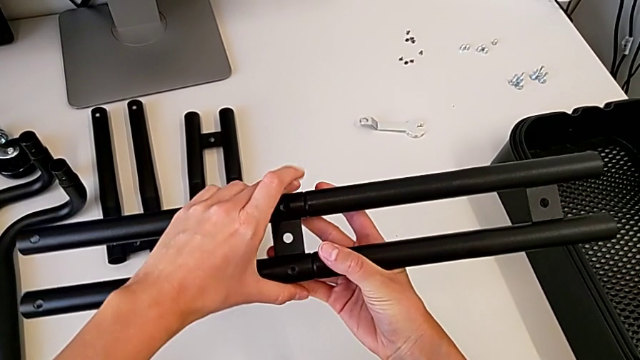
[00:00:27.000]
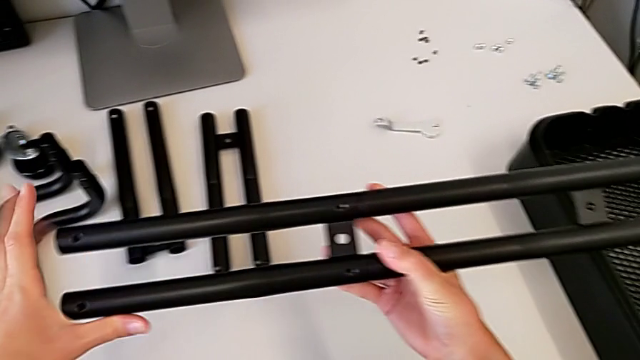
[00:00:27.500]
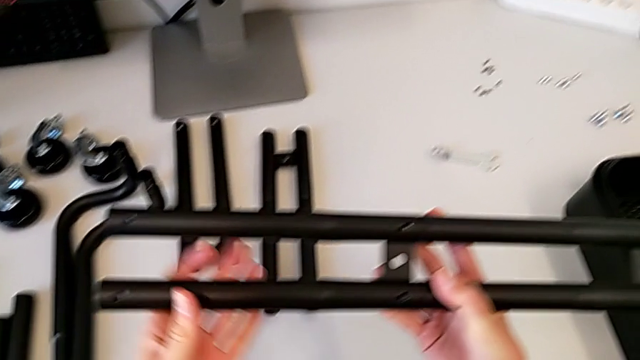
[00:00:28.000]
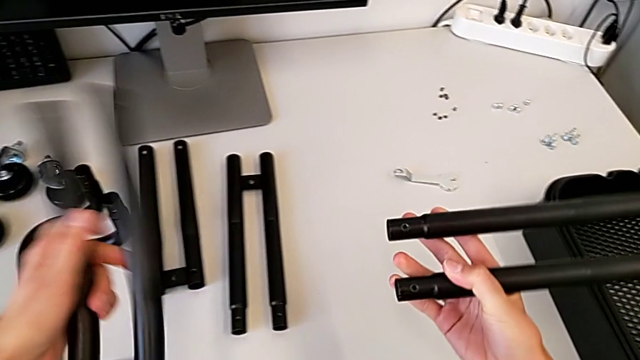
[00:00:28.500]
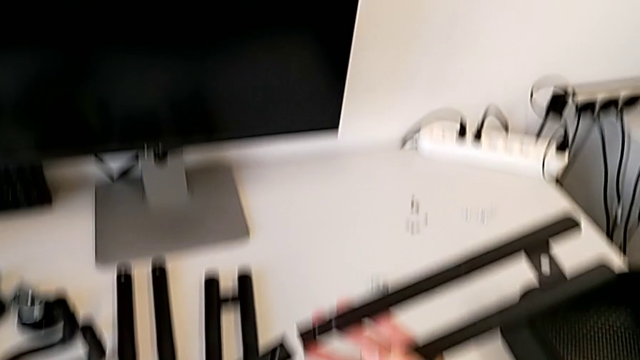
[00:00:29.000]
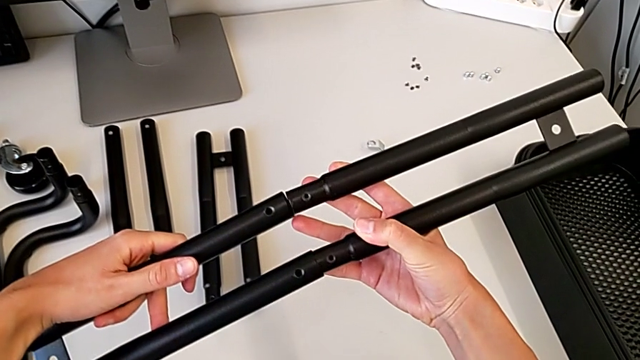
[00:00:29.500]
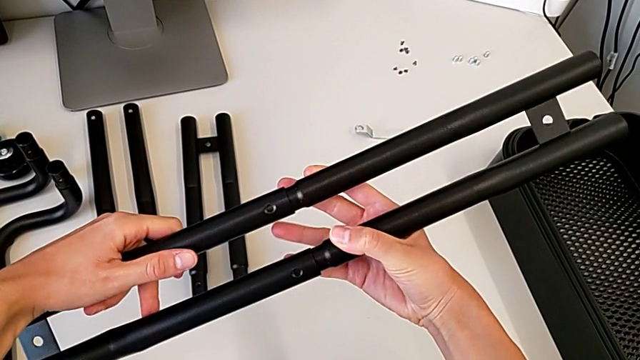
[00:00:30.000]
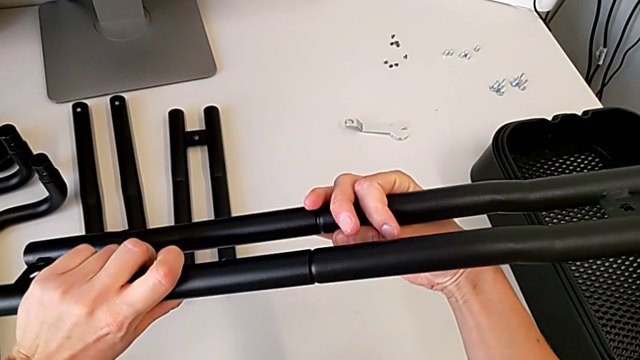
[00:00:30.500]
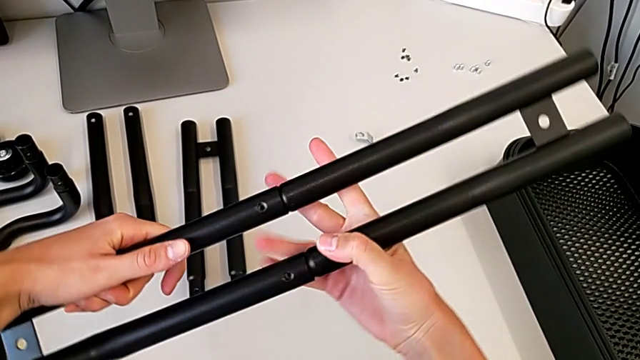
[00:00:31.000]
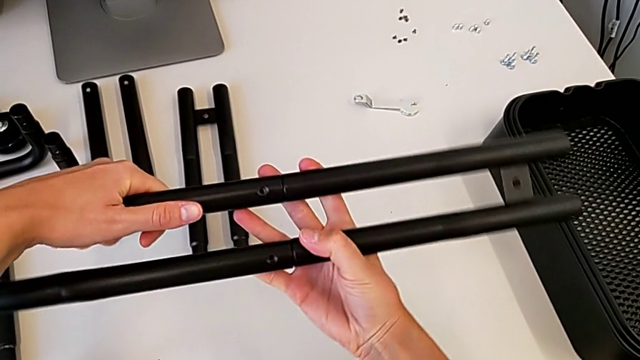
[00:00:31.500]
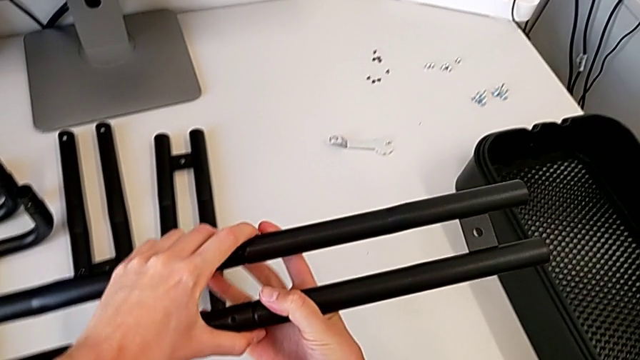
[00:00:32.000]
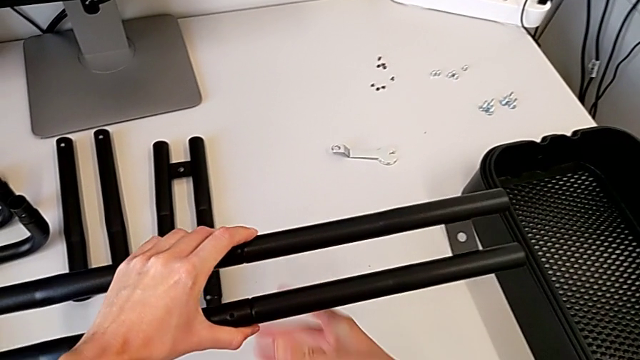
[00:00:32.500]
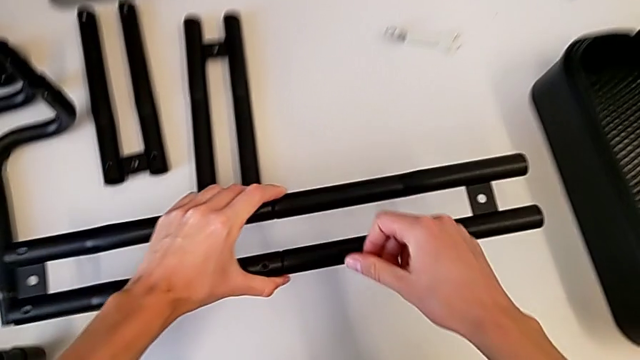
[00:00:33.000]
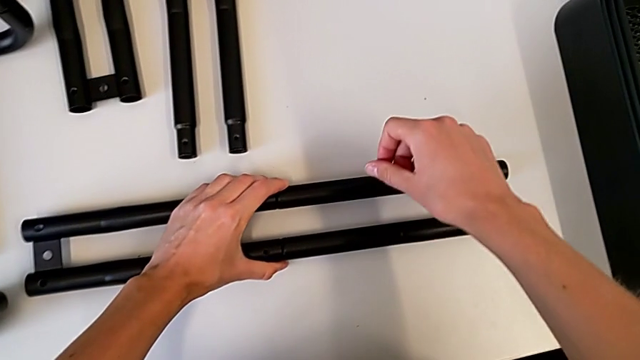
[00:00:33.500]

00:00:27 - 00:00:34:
The camera wearer is assembling the first bar leg. They withdraw the leg, assemble the first leg and place it.

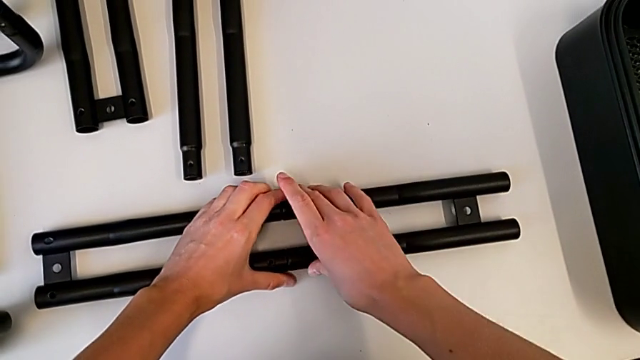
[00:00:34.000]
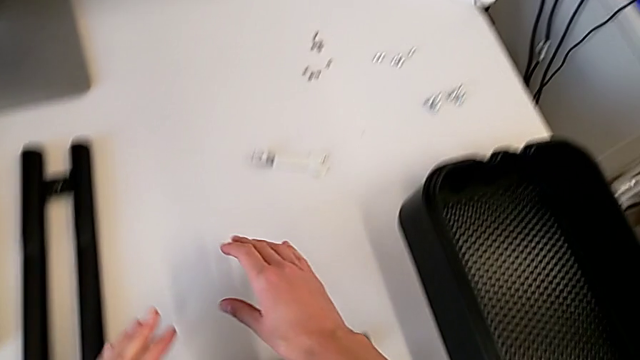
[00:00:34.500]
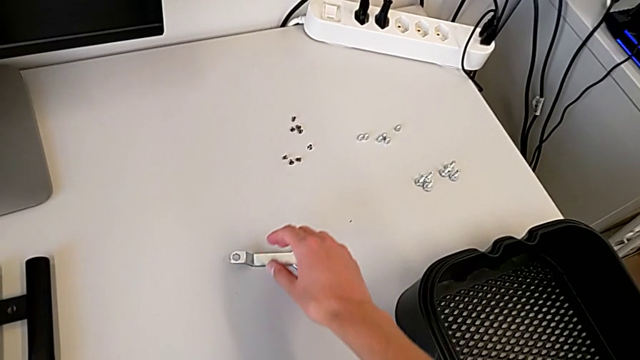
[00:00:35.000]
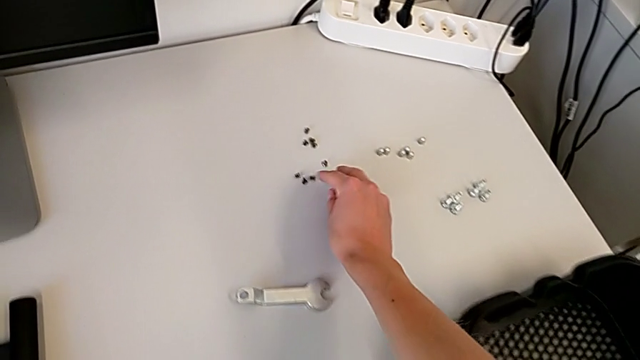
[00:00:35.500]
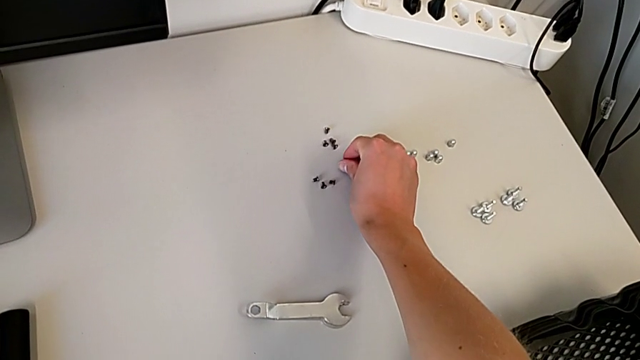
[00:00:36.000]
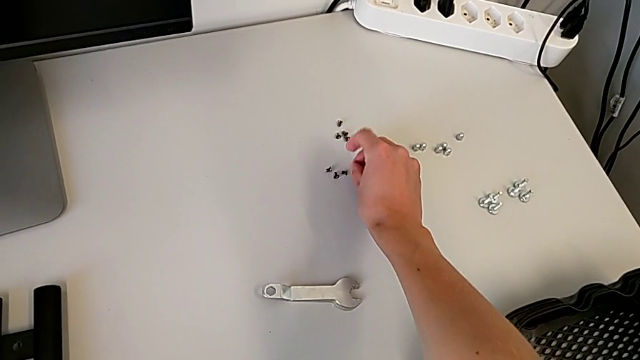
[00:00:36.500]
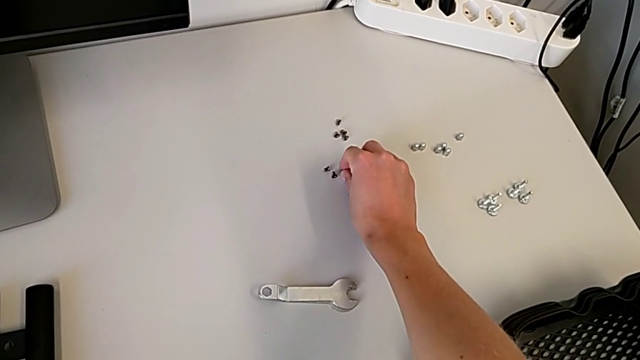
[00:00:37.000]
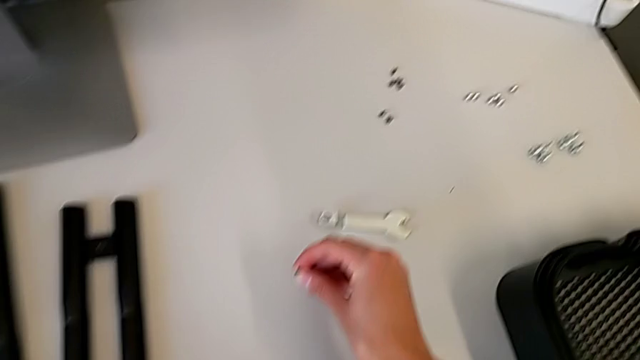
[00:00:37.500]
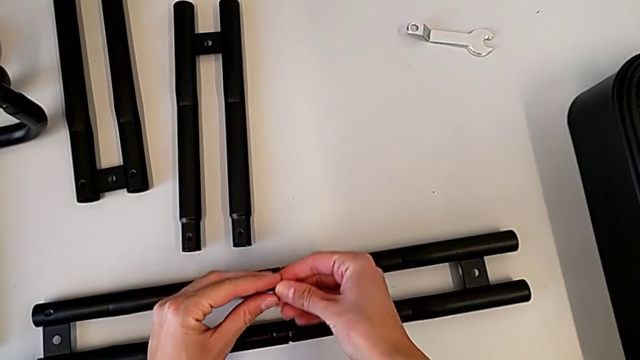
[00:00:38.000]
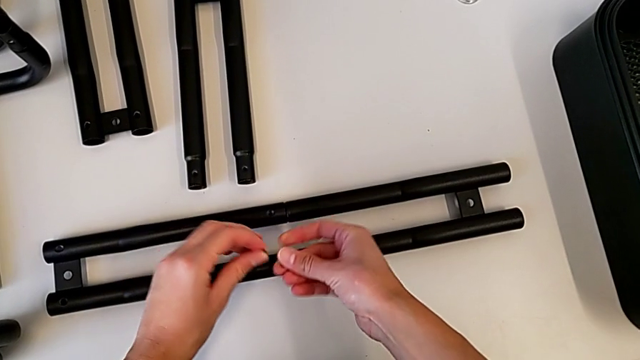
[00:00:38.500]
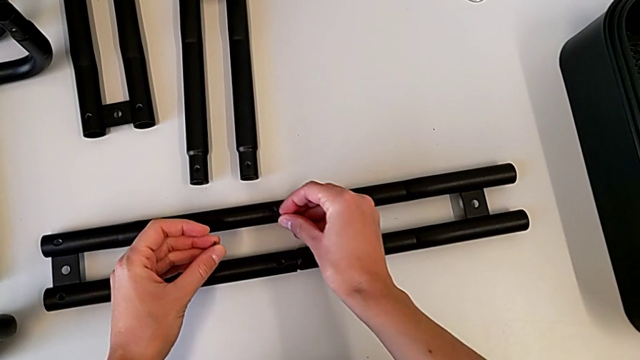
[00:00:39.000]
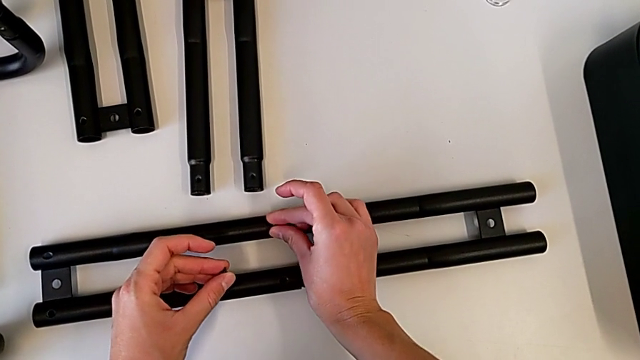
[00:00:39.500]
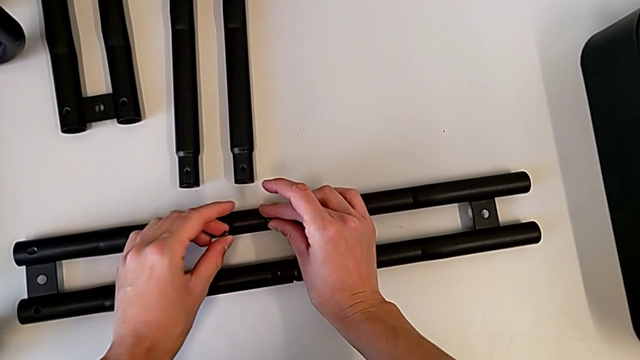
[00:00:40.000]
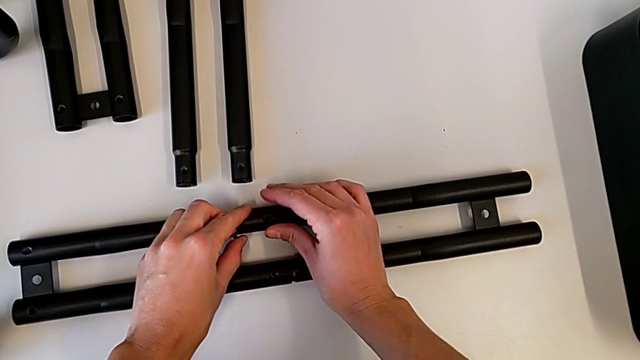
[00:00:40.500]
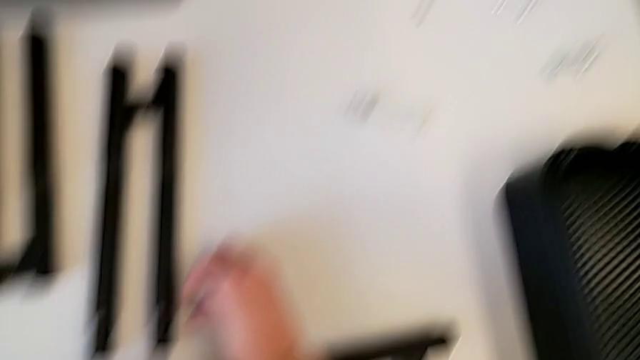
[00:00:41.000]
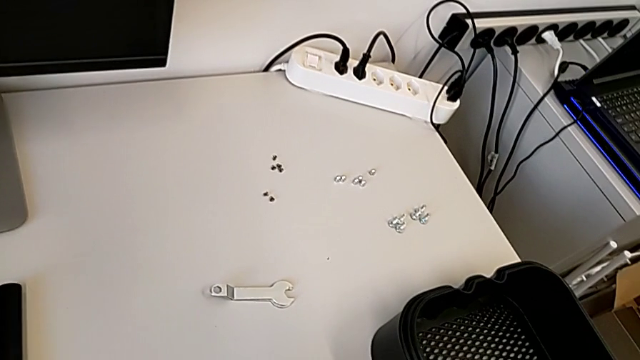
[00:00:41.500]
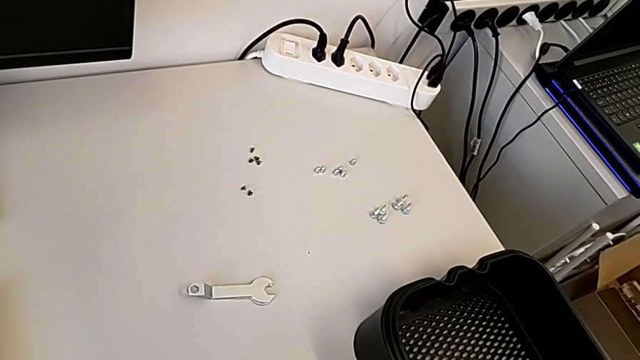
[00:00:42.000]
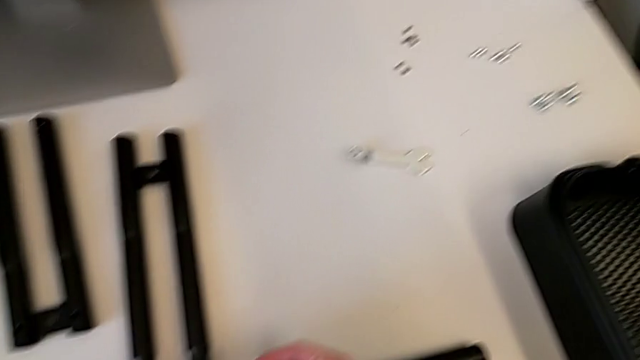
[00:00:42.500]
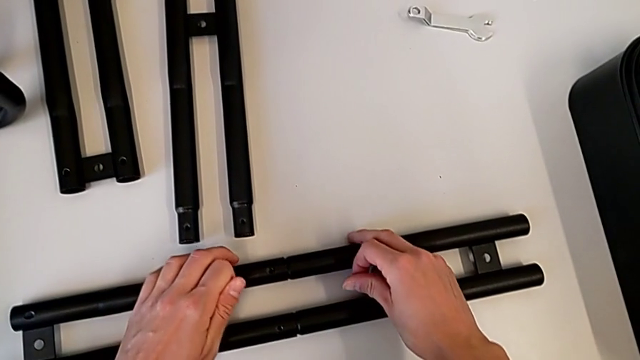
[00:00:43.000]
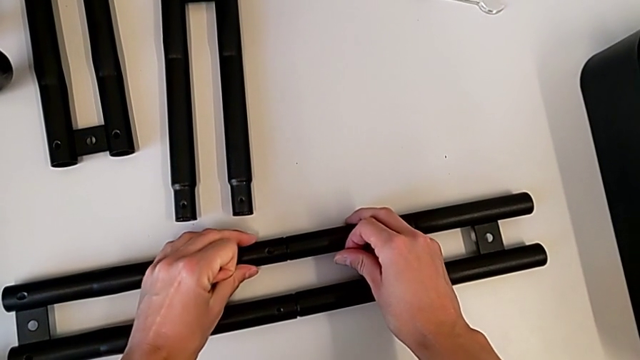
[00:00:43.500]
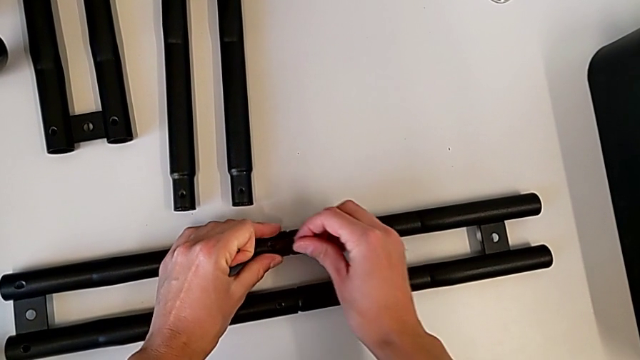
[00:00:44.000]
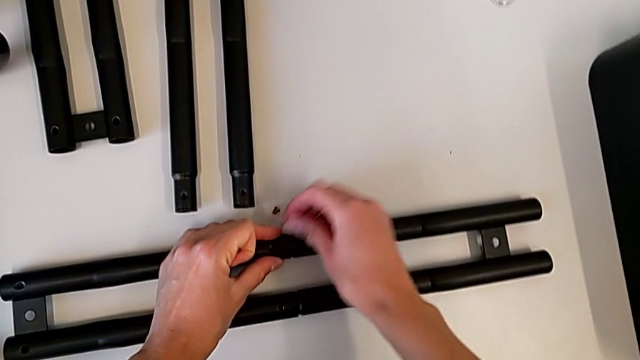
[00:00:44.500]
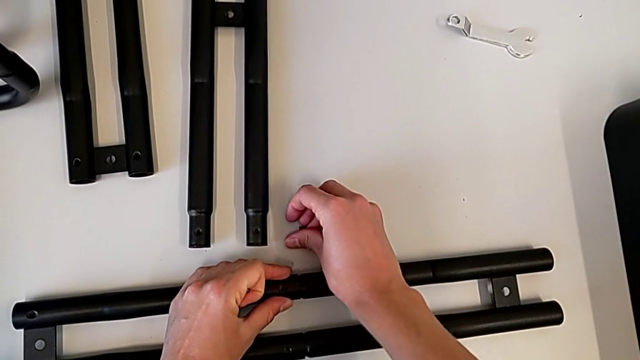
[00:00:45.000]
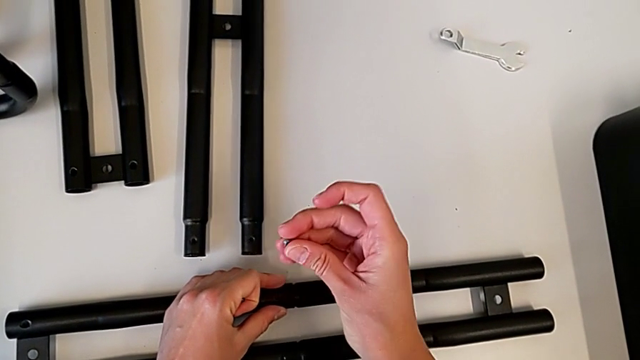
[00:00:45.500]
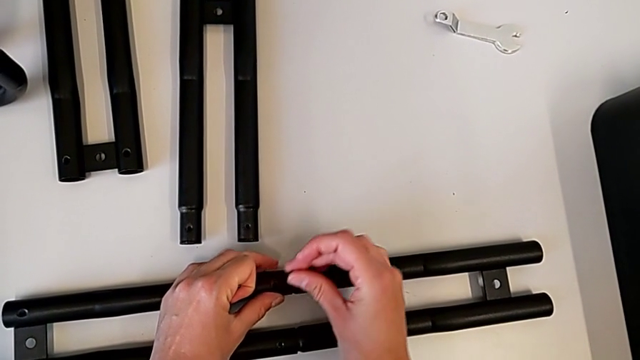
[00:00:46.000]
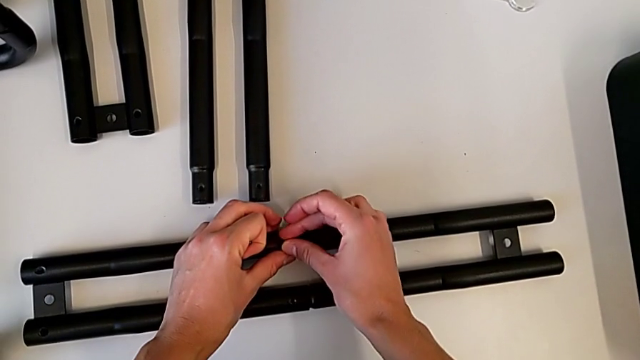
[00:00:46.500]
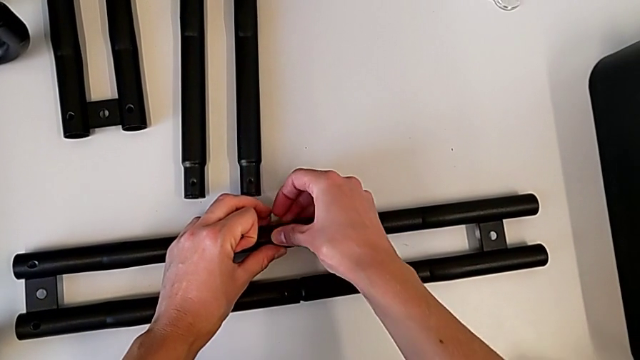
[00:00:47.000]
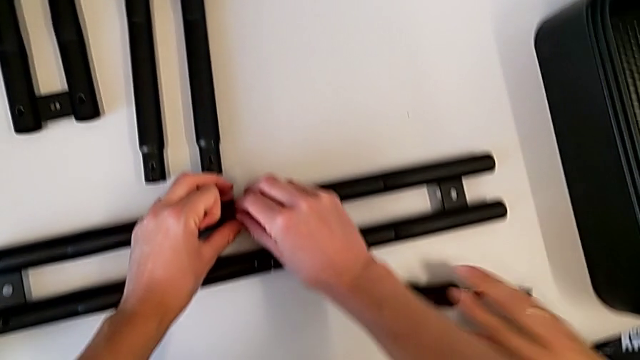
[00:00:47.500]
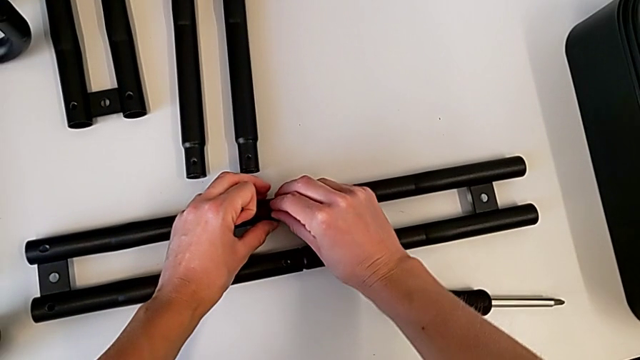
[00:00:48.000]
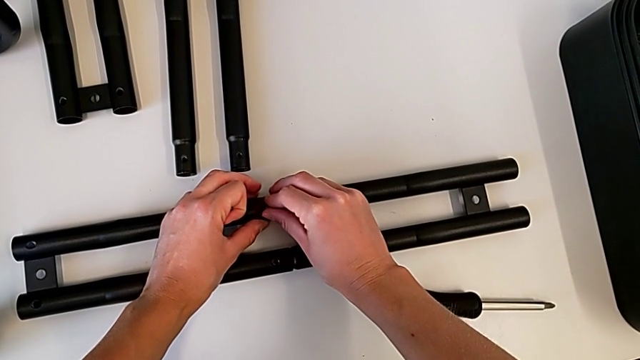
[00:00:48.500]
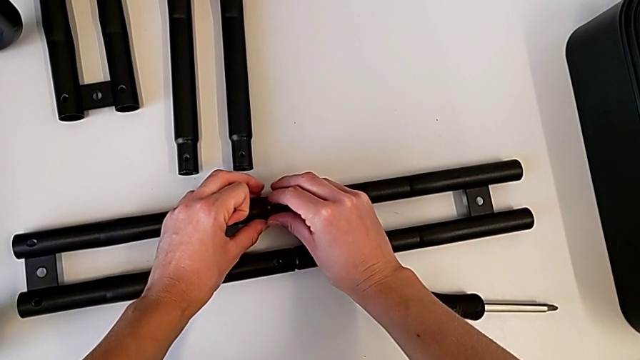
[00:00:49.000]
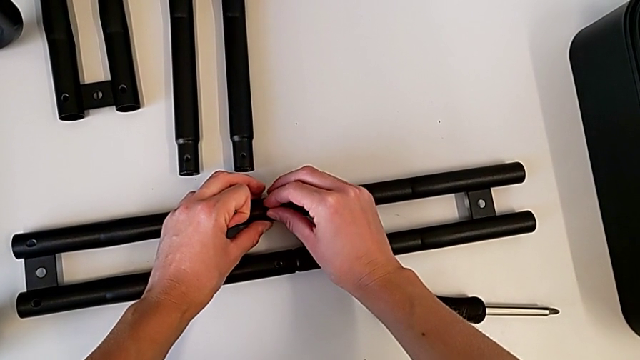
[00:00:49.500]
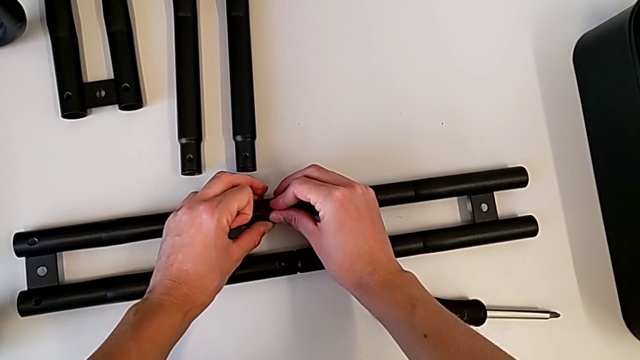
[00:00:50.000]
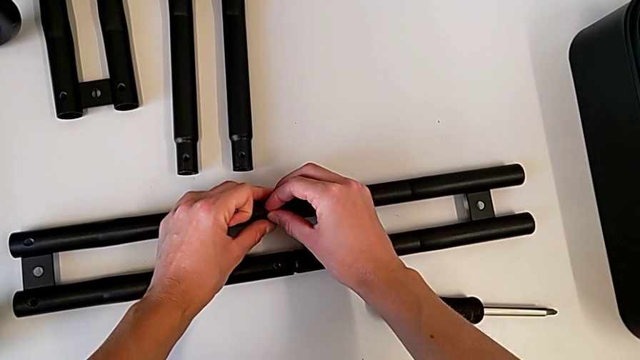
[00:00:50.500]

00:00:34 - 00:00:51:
The camera wearer is tightening the screw on one of the bar legs. They grab the screw, wrongly drop it, grab the screw and grab the leg, wrongly drop the screw and insert it.
